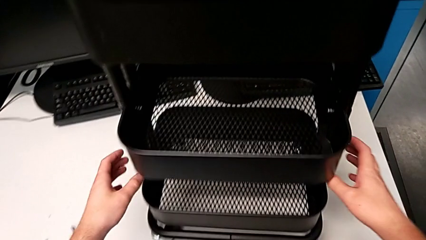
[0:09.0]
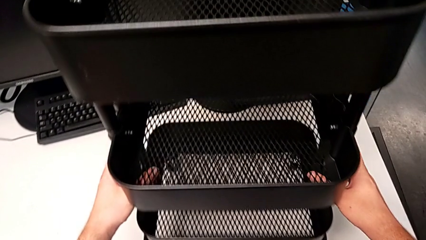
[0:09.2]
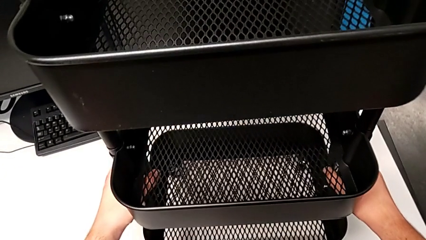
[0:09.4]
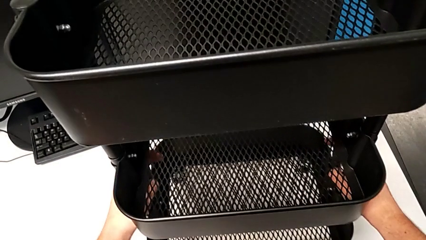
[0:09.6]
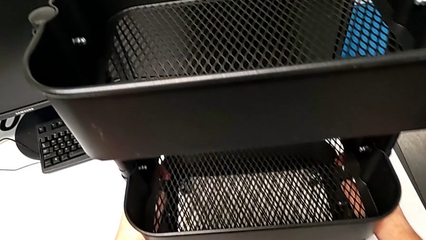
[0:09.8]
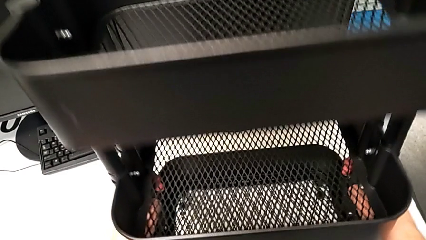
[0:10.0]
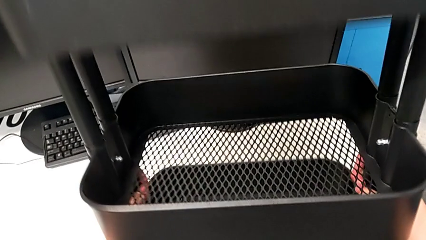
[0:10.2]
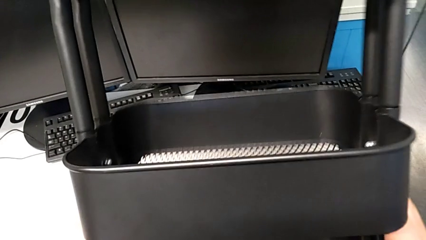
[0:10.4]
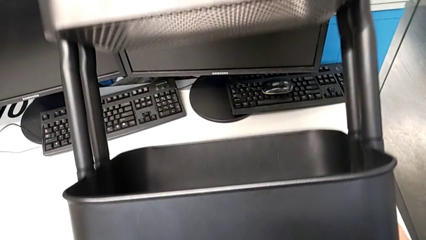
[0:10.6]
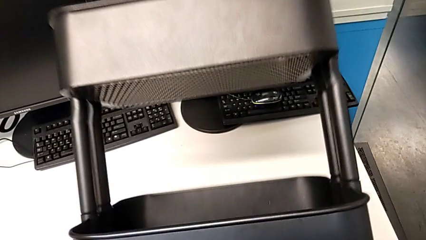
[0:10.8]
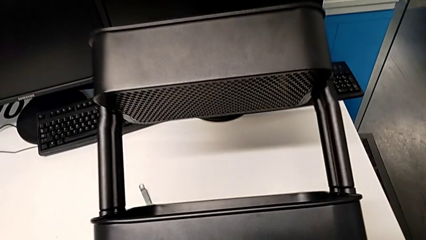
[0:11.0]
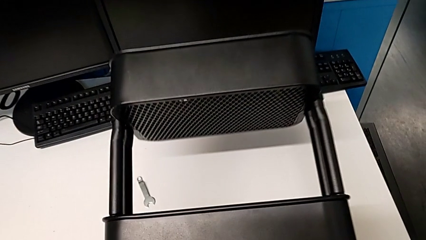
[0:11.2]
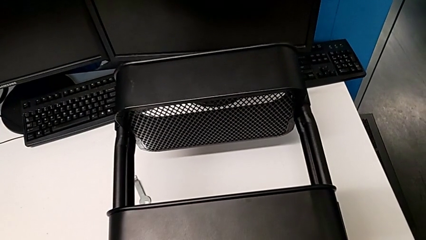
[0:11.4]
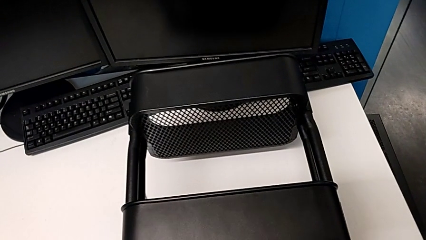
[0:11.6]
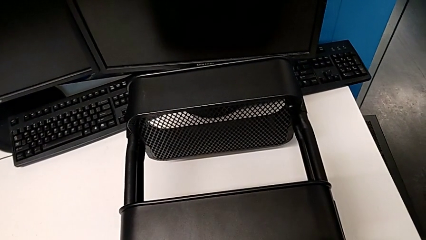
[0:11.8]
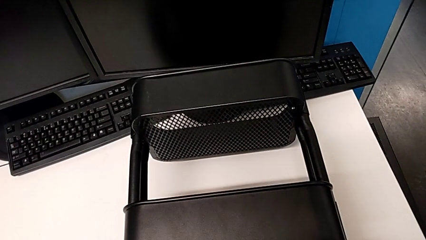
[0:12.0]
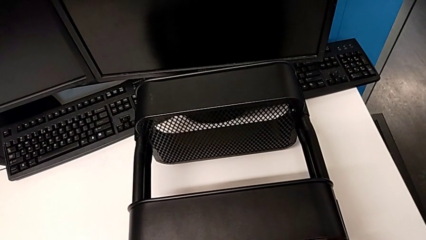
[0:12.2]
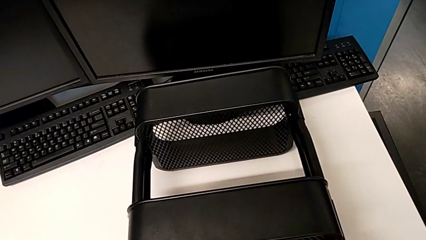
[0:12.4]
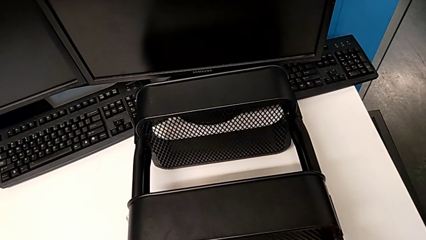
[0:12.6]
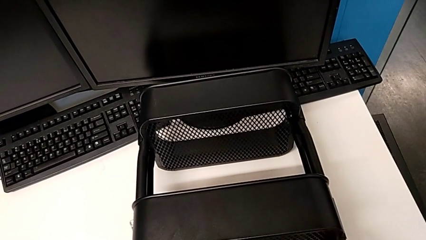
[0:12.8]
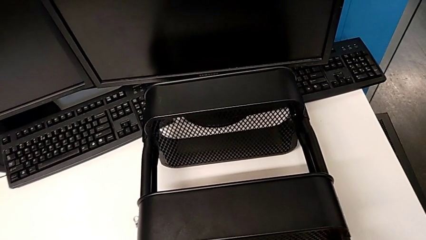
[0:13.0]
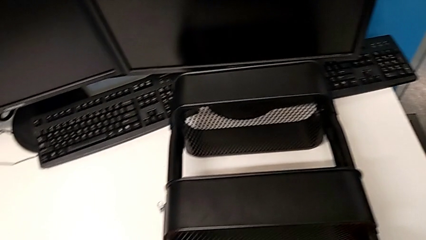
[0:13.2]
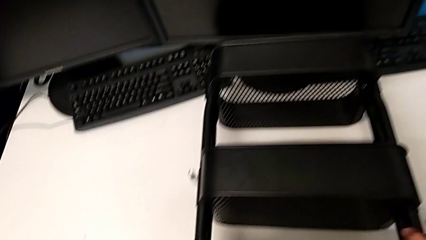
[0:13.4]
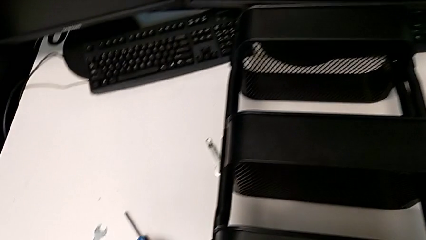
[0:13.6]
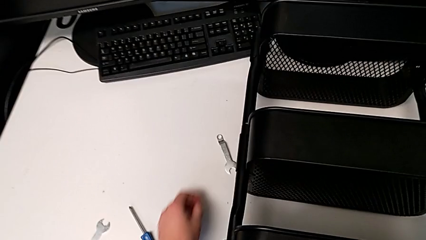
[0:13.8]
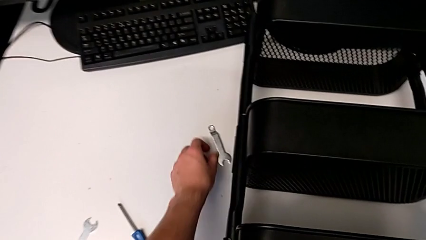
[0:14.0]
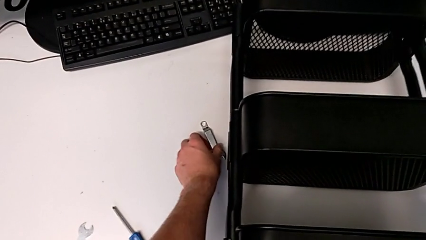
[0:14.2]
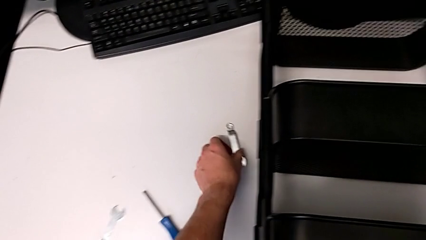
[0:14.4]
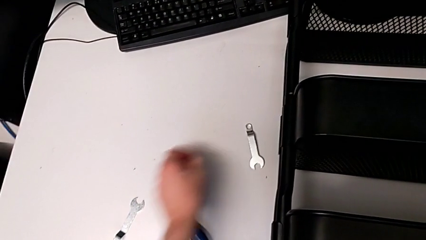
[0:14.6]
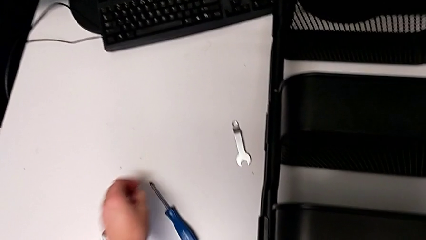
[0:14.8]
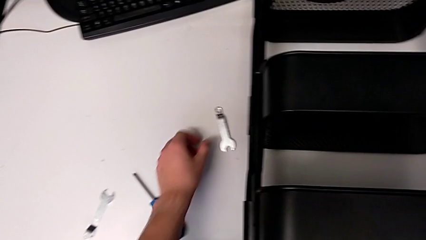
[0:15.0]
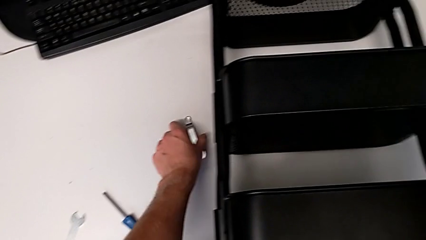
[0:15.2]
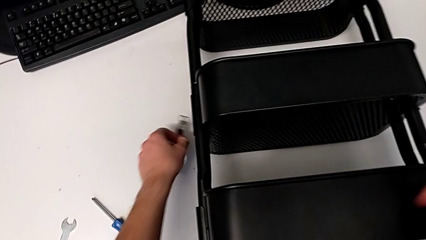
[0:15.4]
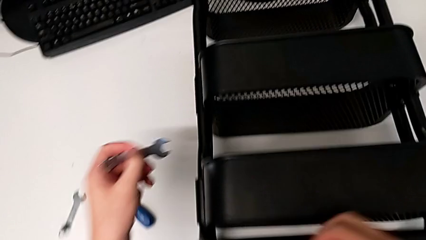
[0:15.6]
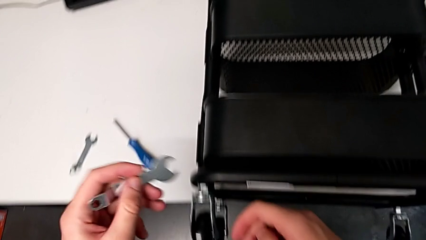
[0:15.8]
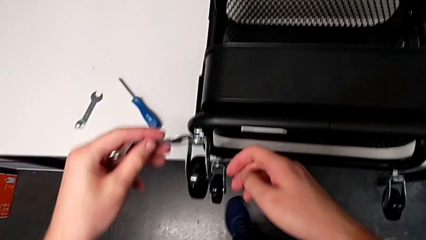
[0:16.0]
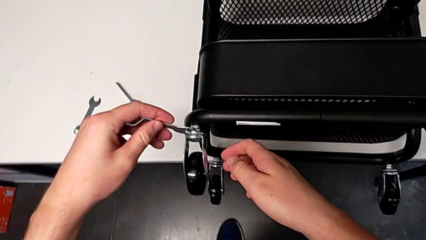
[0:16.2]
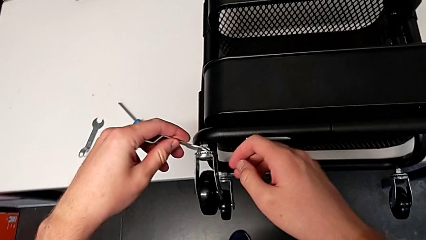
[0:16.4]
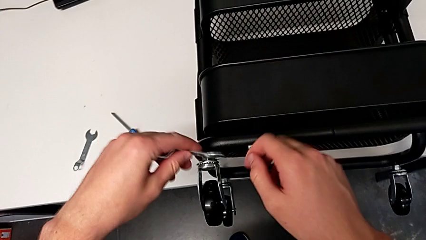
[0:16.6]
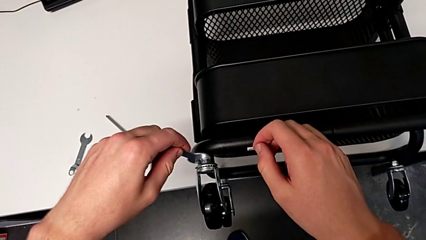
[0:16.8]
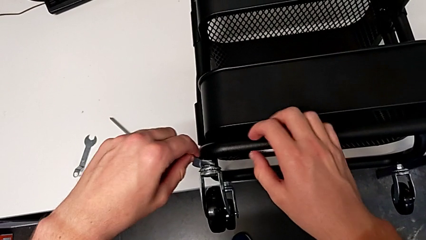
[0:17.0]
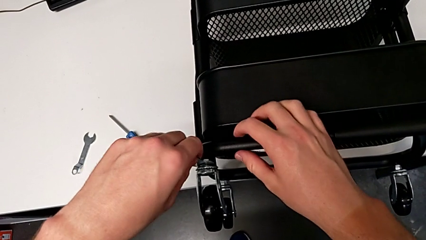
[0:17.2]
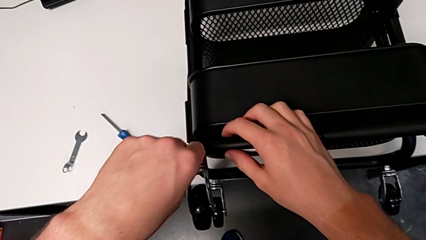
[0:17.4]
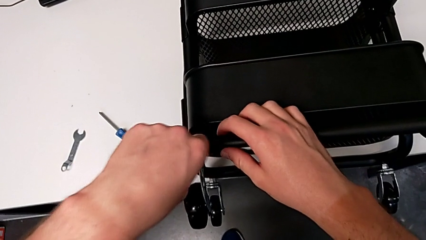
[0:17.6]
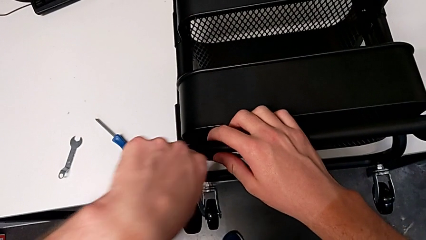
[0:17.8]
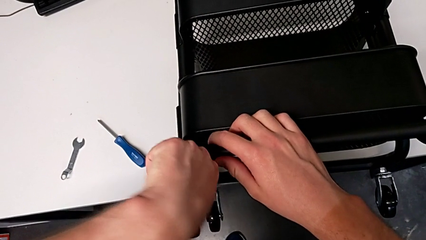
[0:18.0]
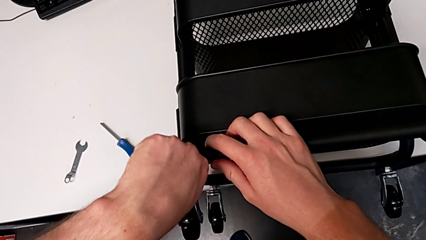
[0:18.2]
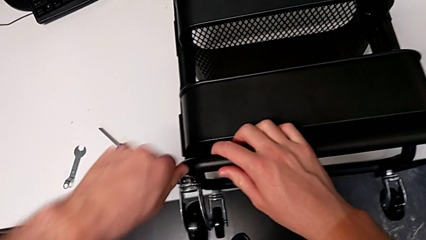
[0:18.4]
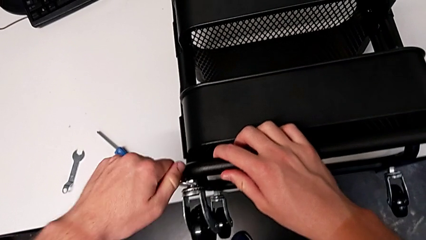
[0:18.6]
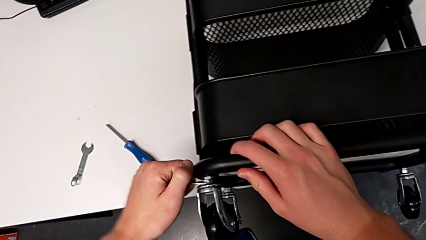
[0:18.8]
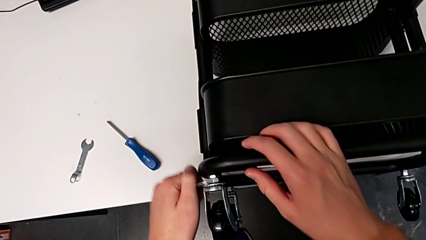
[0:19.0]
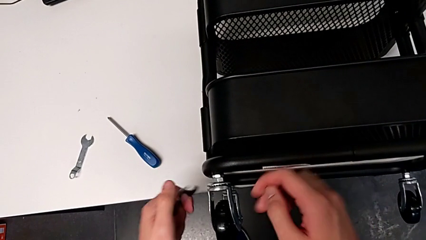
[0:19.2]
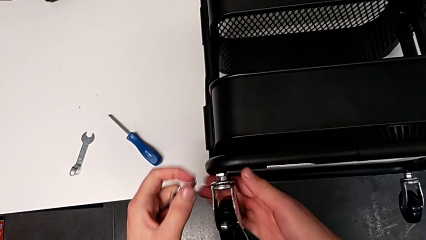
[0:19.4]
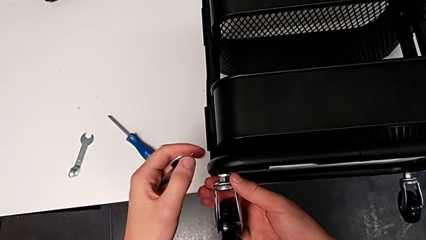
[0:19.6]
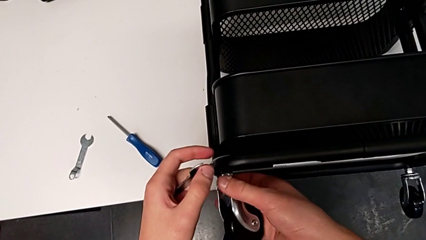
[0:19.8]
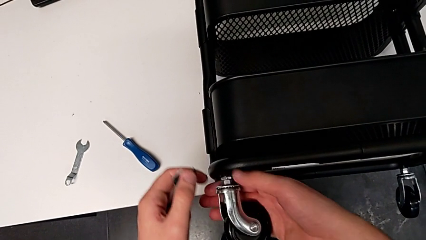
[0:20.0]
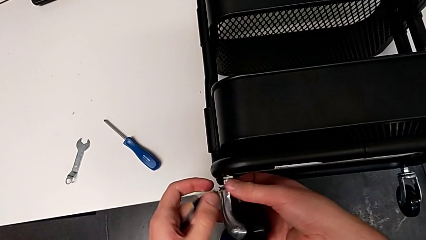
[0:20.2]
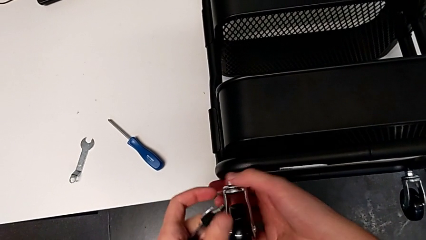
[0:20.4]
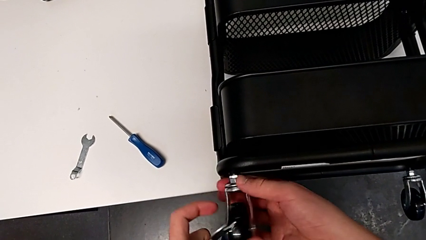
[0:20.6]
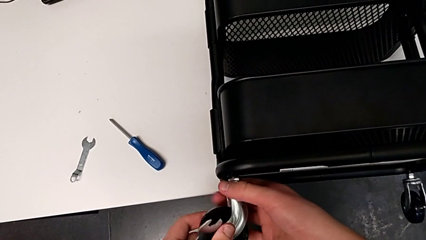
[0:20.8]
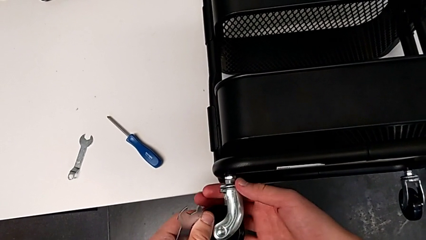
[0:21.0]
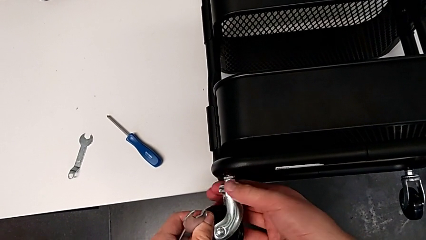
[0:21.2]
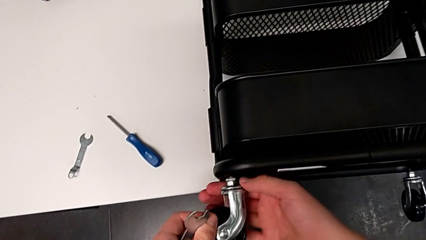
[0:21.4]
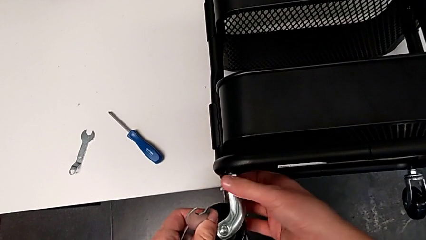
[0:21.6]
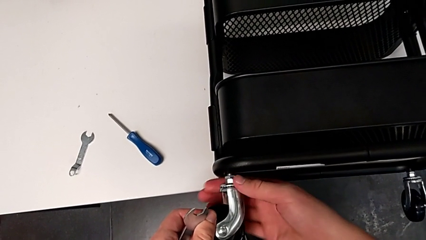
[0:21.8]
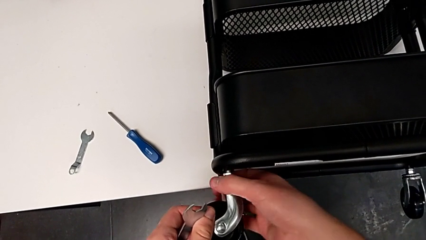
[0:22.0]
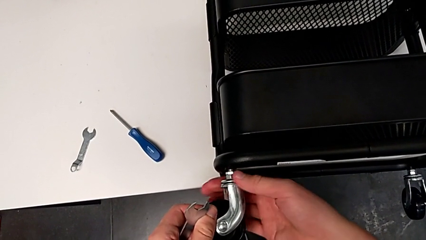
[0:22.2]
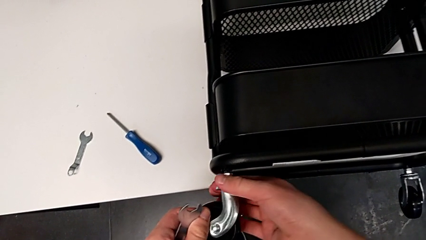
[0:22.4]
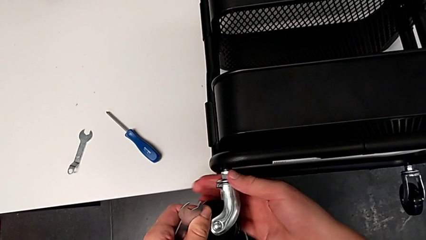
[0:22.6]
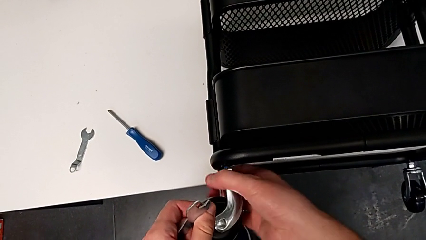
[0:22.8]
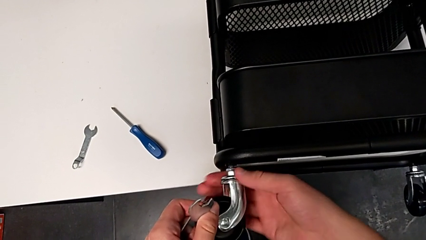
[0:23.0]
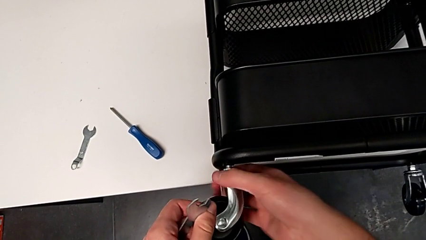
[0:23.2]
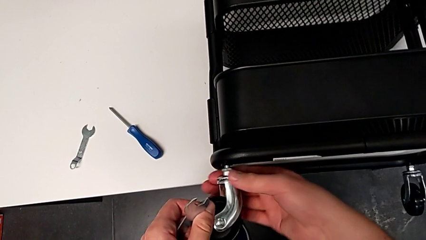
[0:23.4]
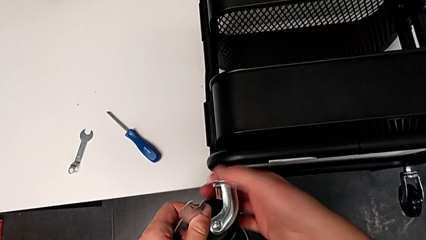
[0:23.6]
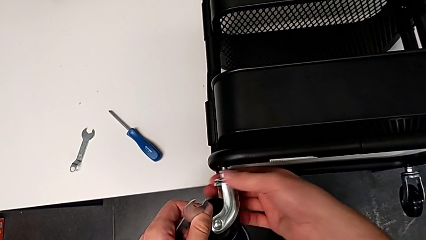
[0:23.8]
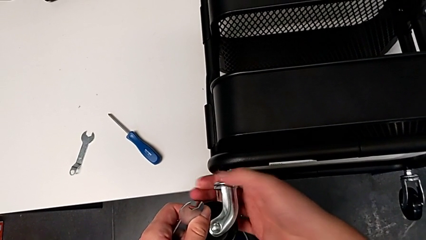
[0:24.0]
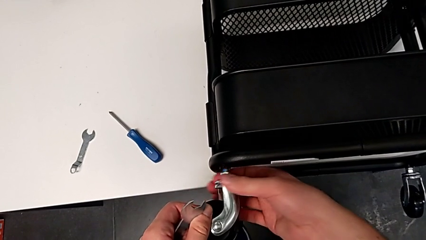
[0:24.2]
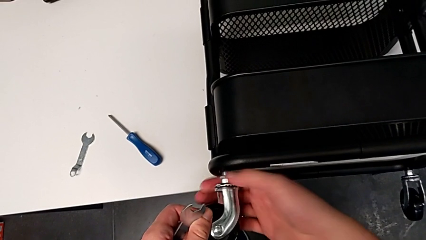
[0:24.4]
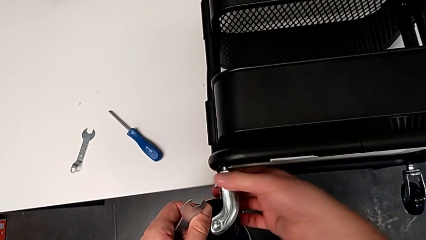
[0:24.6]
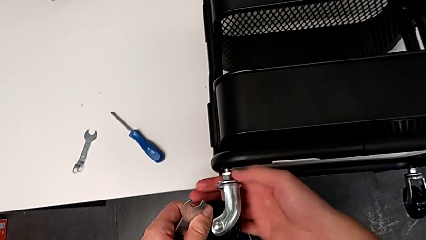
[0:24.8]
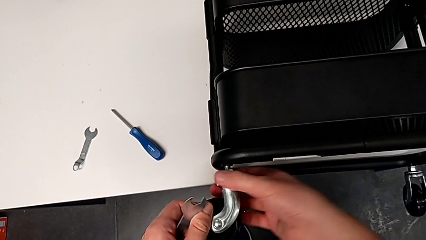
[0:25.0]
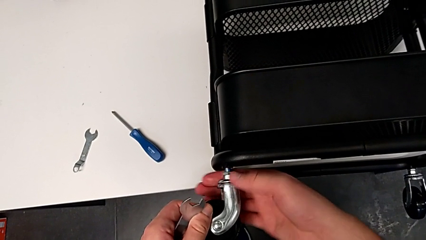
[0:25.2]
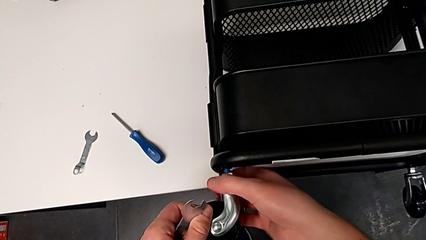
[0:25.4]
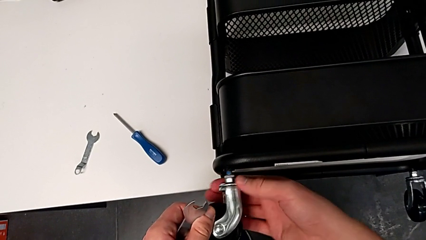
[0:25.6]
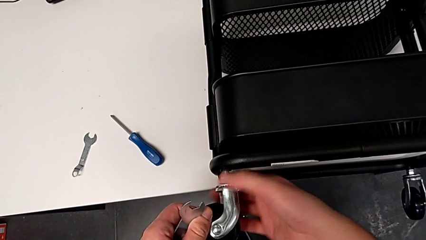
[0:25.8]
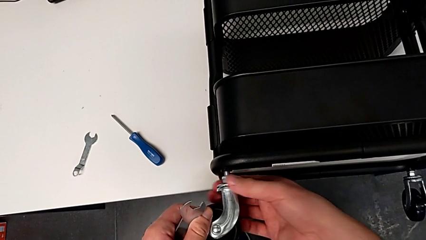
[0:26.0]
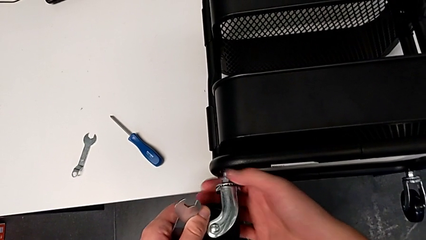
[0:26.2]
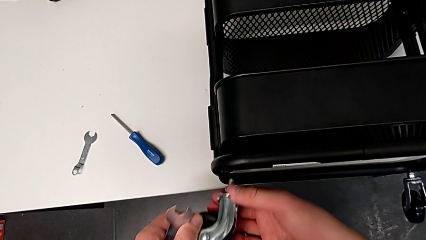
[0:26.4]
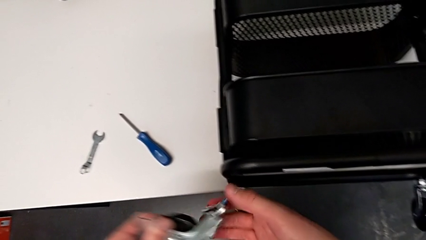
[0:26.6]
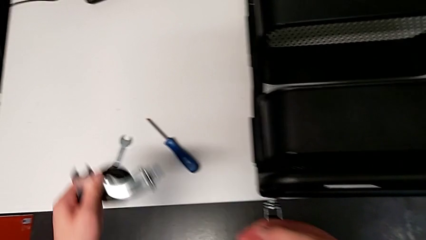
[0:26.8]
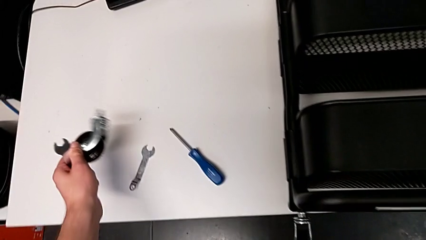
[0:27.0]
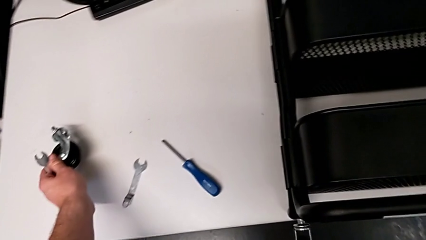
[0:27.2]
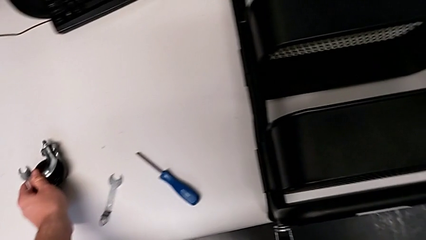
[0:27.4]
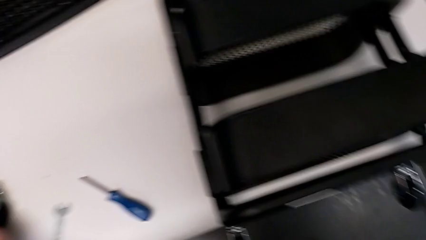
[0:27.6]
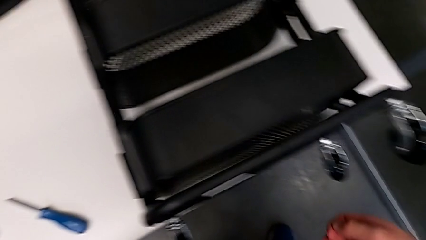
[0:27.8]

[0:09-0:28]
The camera wearer is disassembling the four wheels. They lift the utility cart, place it, approach the hexagonal wrench and grab it, failing to grasp it firmly, so it doesn't go up along with the hand. They grab the hexagonal wrench, approach the first wheel, unscrew it twice and place it.
